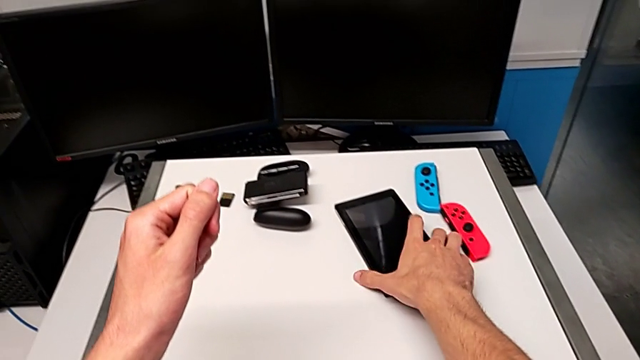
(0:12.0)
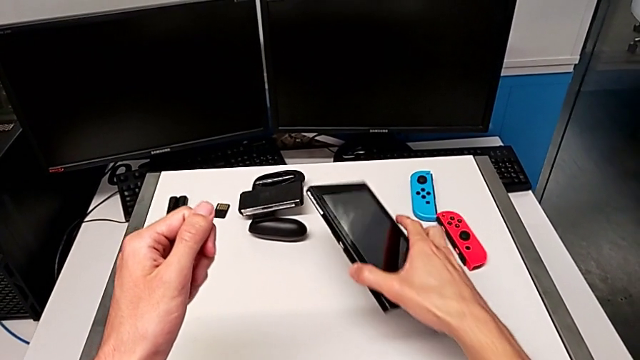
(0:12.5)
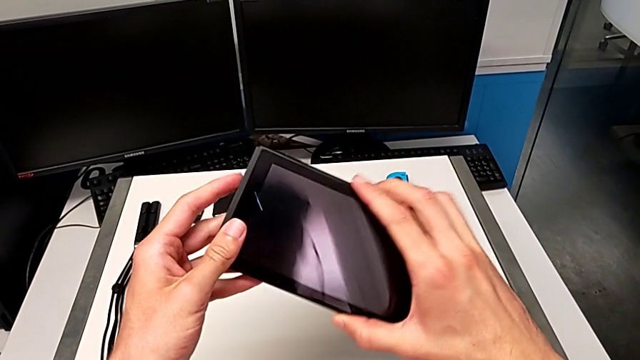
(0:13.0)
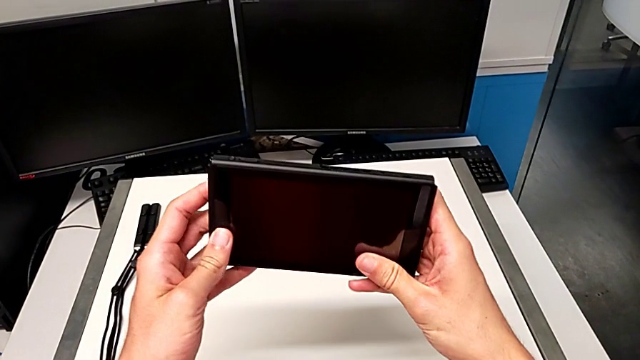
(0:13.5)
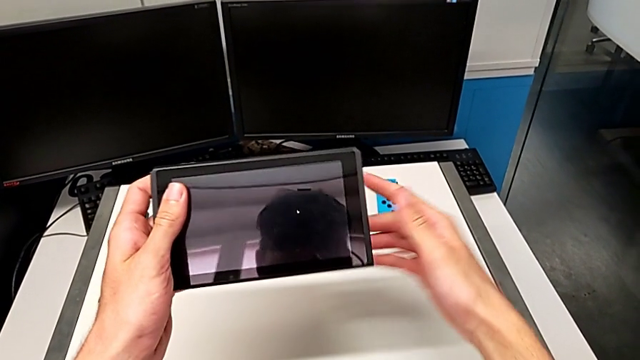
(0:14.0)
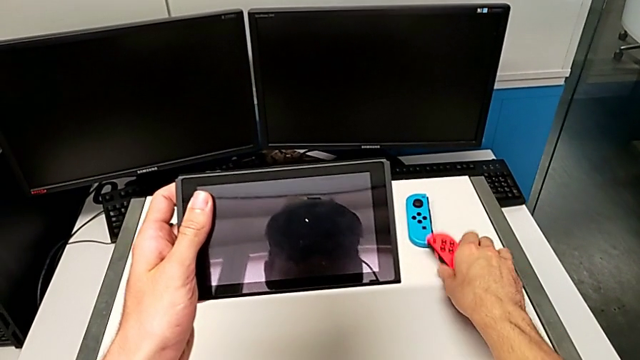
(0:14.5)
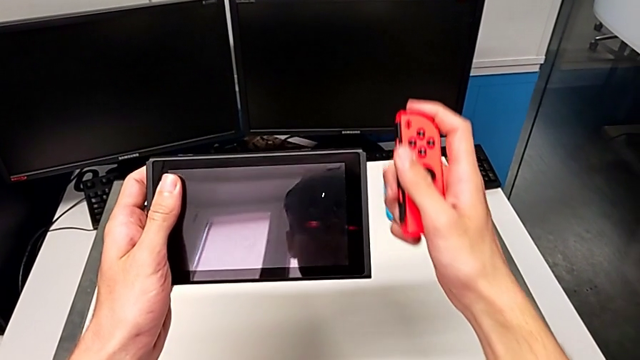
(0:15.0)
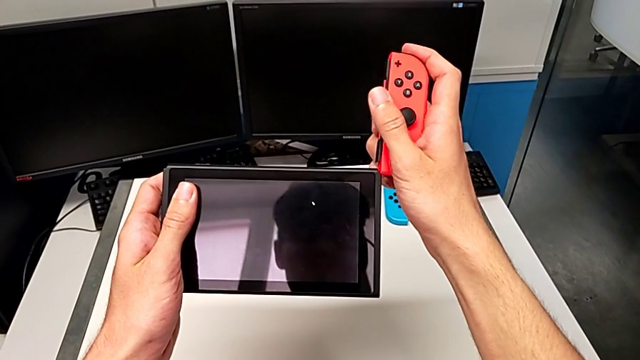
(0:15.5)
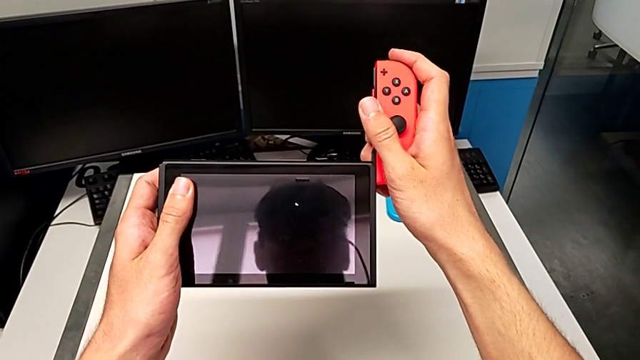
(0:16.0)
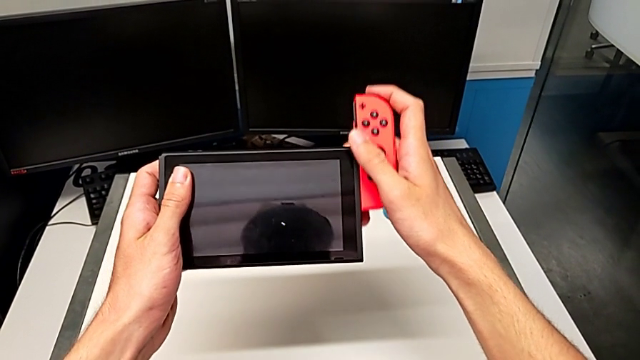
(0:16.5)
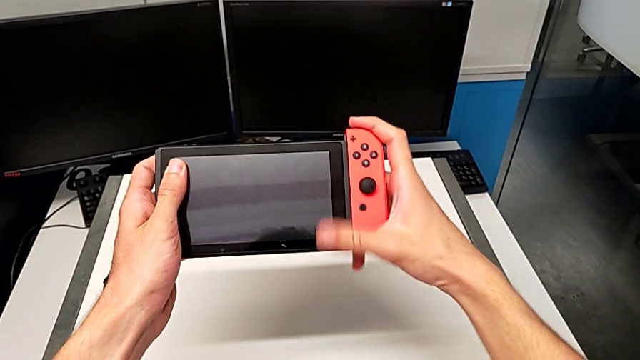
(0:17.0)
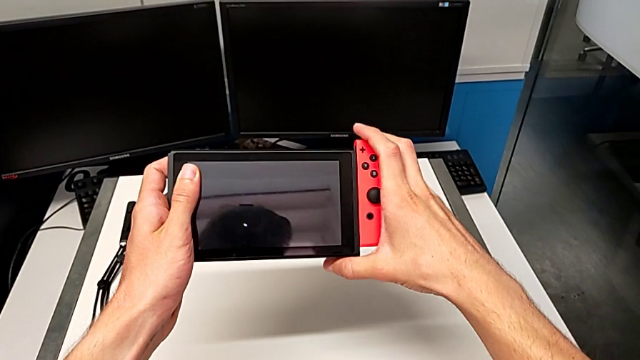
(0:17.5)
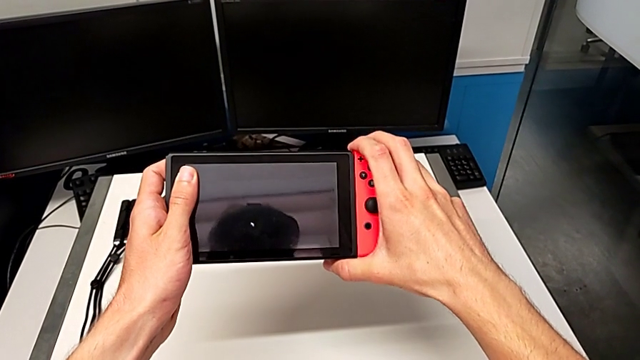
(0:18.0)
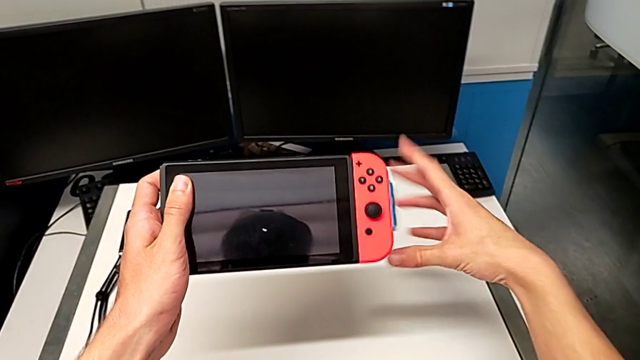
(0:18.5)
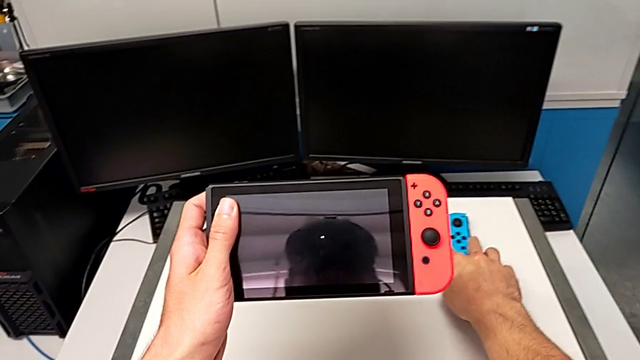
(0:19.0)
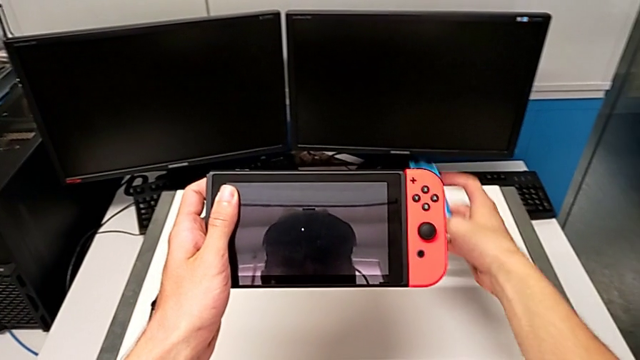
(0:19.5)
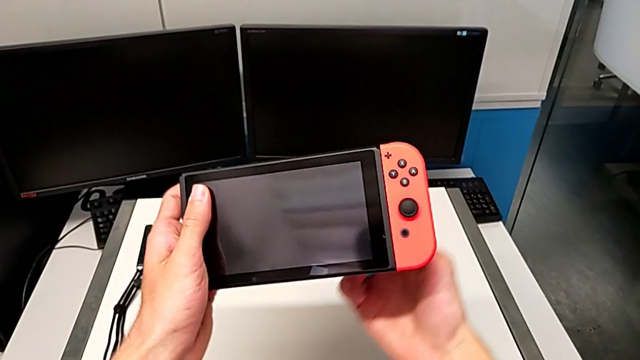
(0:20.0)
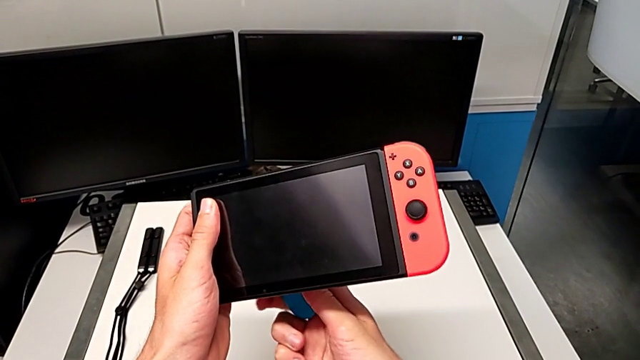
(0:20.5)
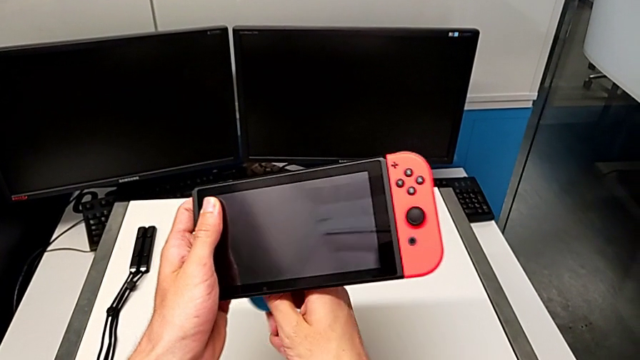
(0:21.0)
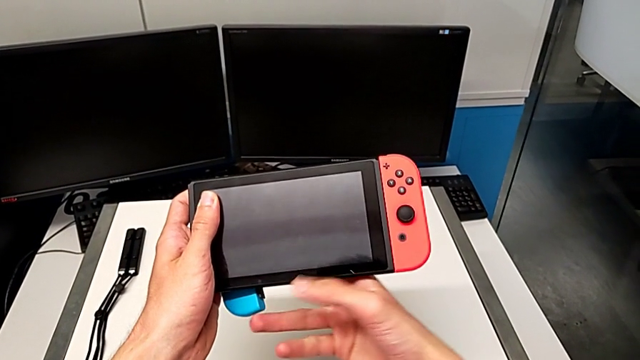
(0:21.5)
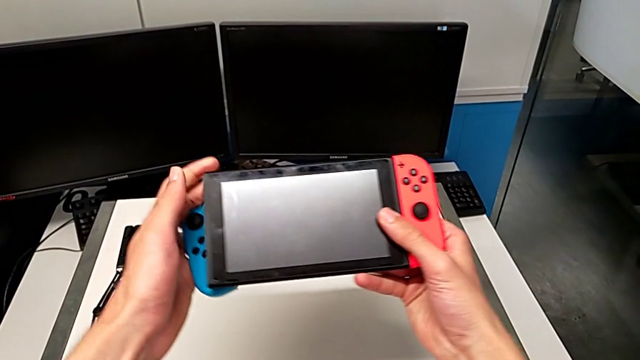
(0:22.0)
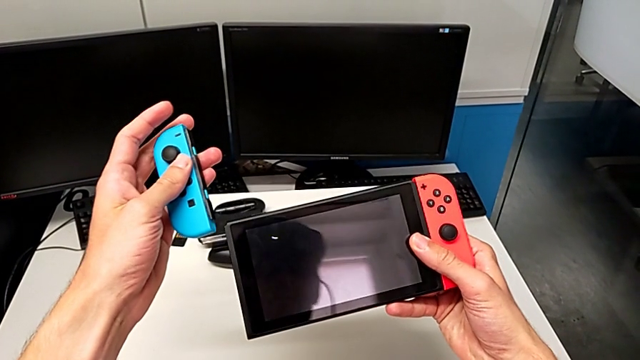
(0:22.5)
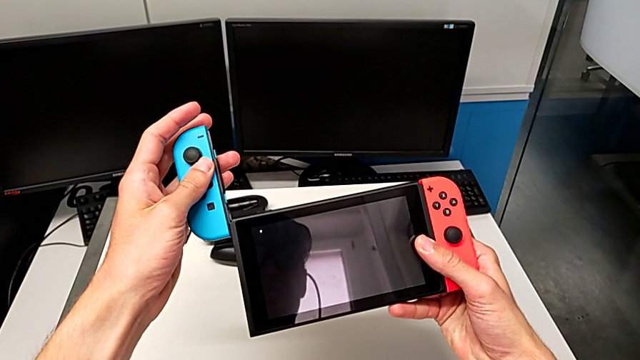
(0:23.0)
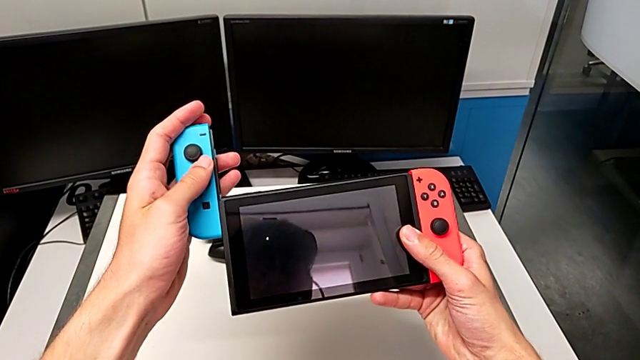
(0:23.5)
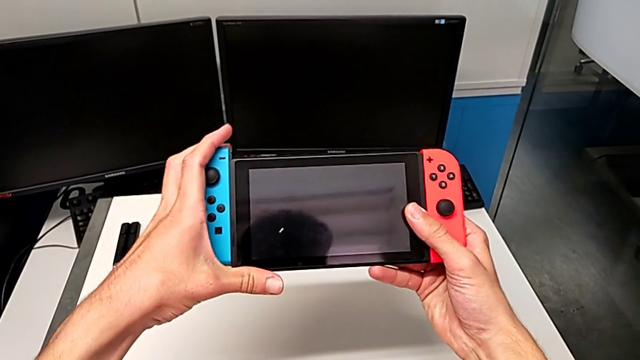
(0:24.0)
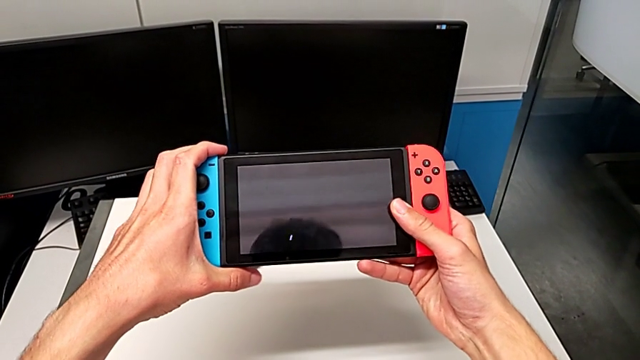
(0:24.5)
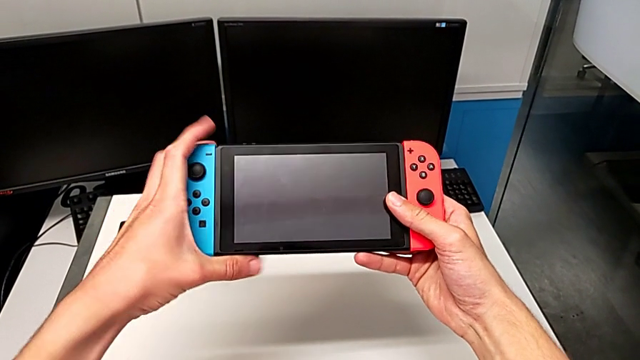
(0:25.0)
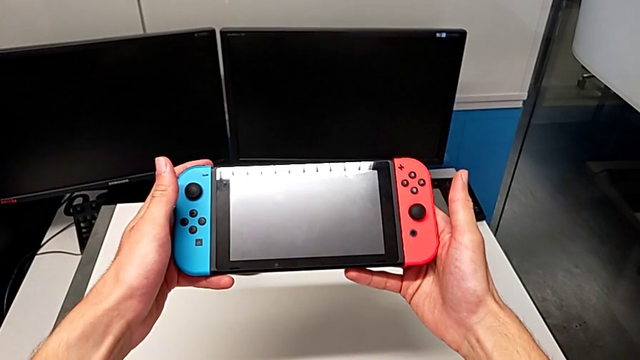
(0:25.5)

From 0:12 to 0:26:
The camera wearer inserts the Joy-Con controllers on the Nintendo Switch. They grab the Nintendo Switch, grab the red Joy-Con controller, insert it, grab the blue Joy-Con controller and insert it.

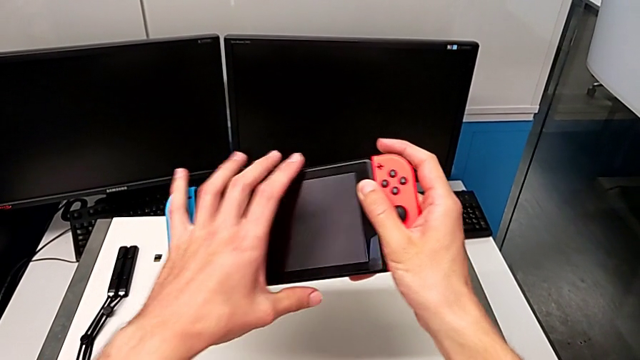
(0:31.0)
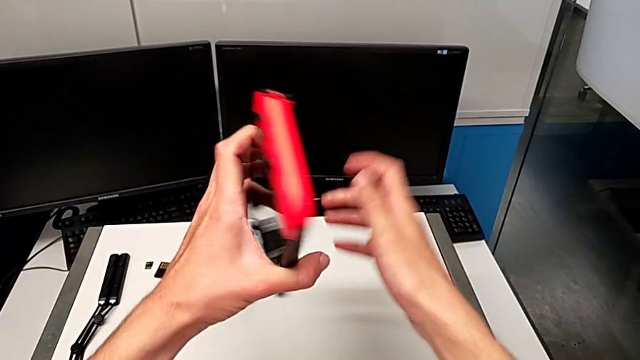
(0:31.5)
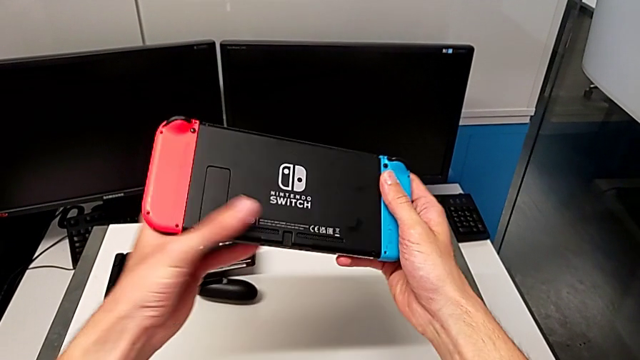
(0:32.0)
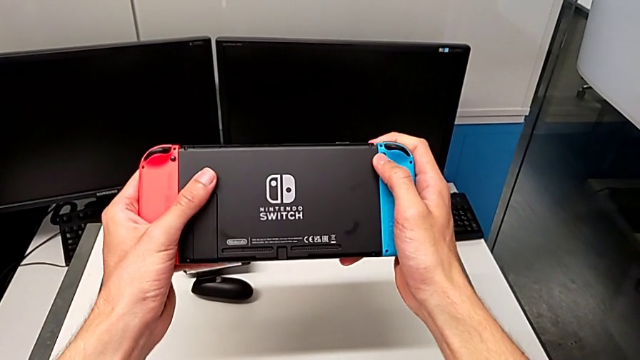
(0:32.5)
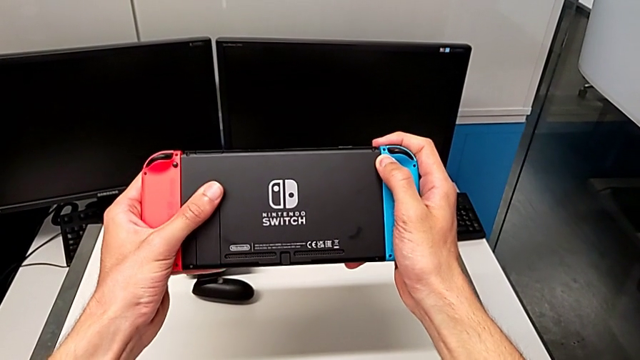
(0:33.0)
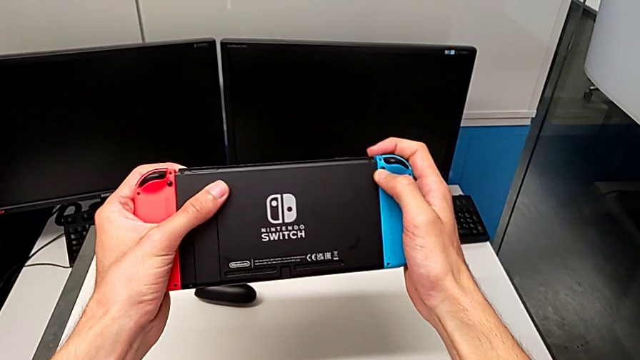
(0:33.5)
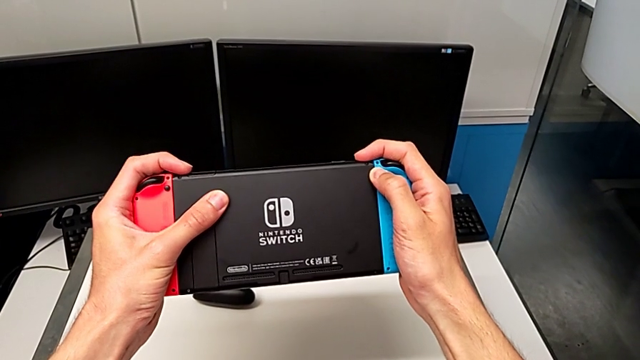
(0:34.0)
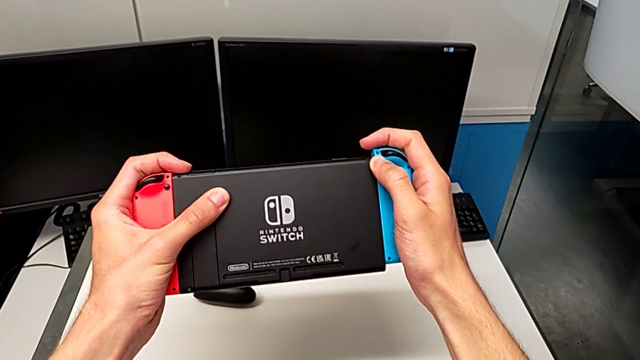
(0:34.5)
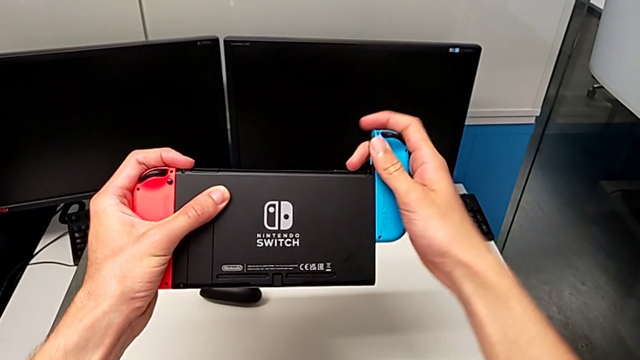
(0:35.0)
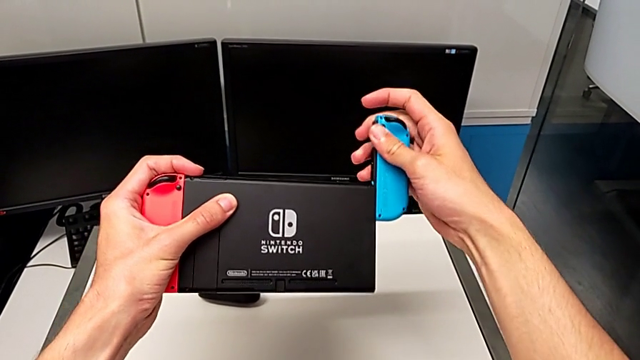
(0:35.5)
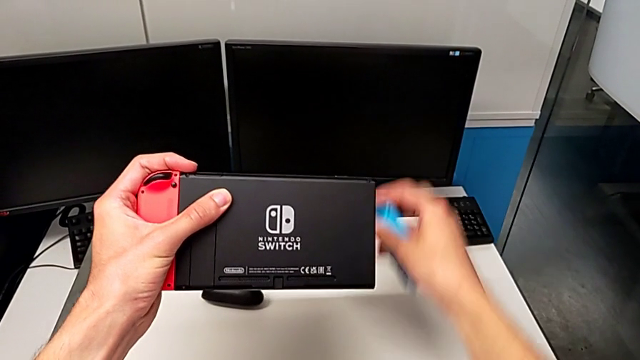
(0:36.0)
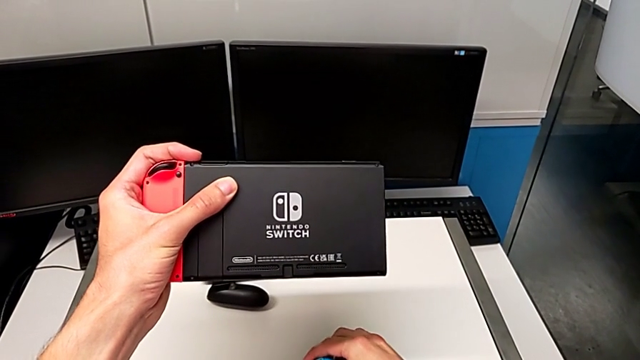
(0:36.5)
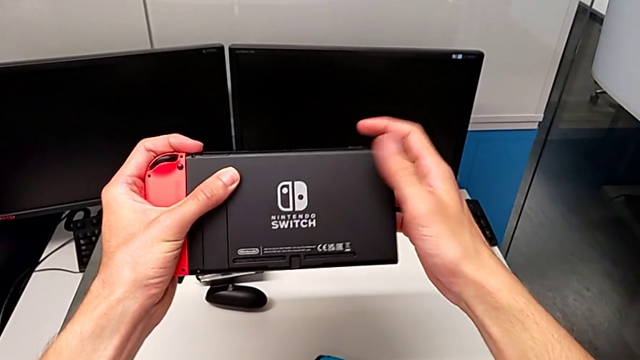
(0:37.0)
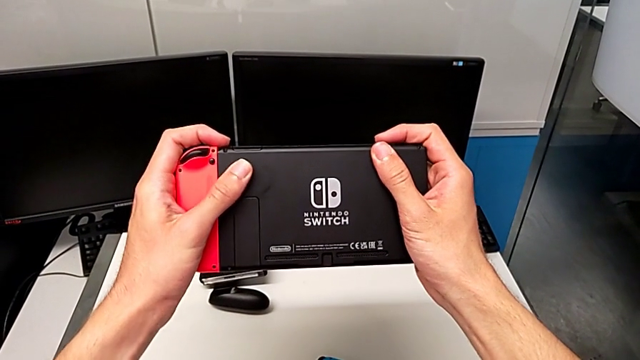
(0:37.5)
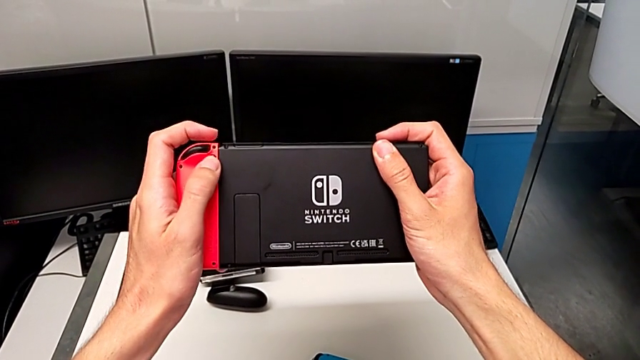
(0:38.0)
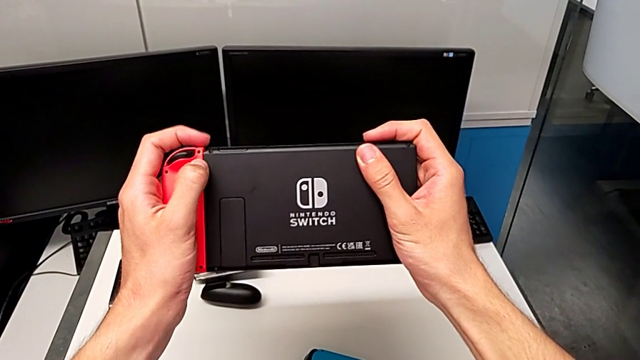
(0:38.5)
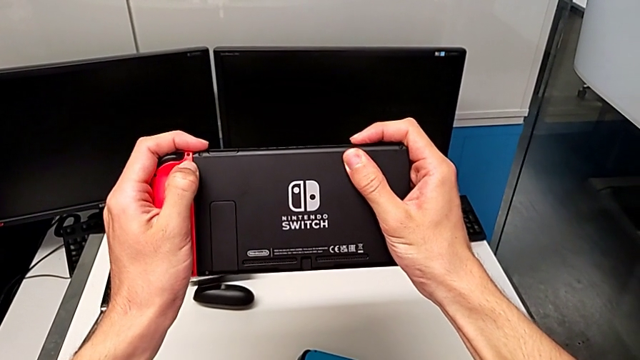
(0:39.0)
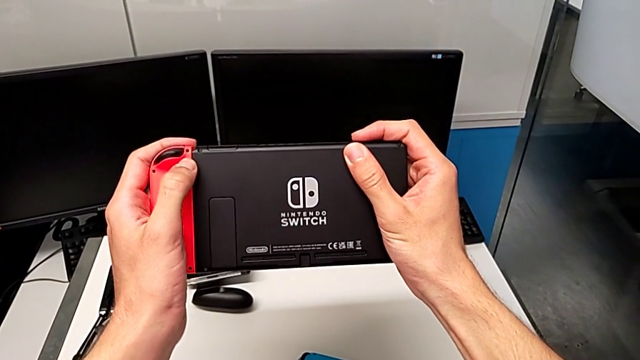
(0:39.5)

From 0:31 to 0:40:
The camera wearer is disassembling the Joy-Con controllers from the Nintendo Switch. They flip the Nintendo Switch, disassemble the red Joy-Con controller, drop it and begin to disassemble the blue Joy-Con controller.
